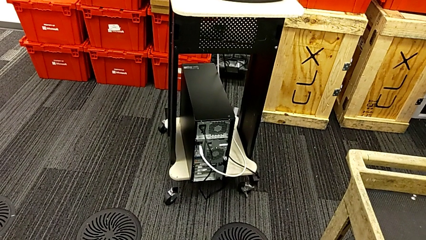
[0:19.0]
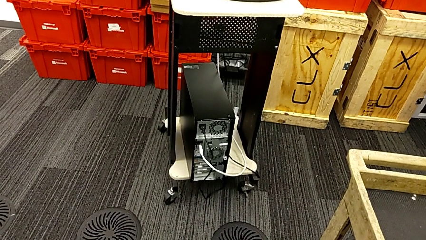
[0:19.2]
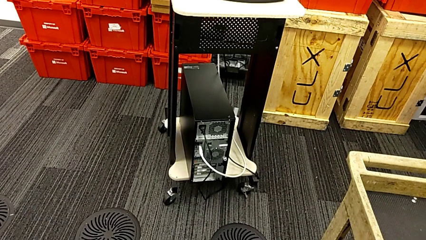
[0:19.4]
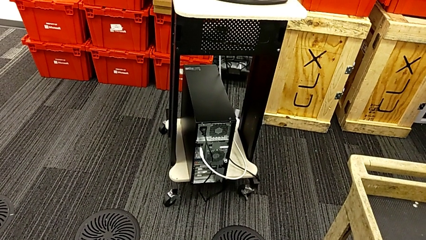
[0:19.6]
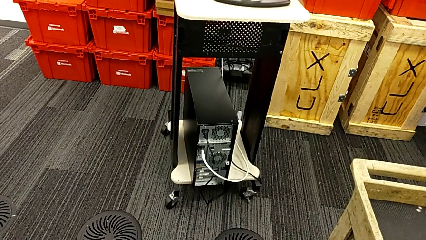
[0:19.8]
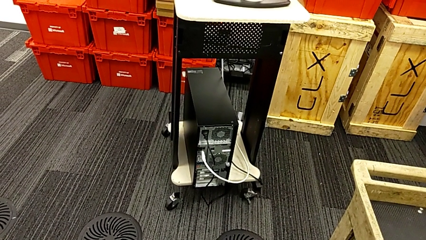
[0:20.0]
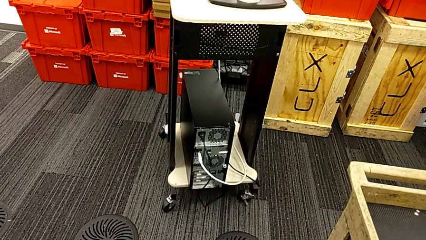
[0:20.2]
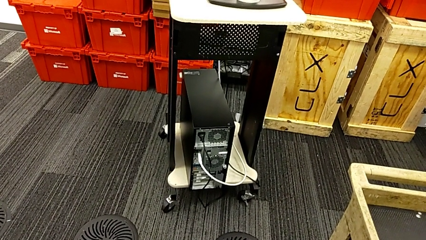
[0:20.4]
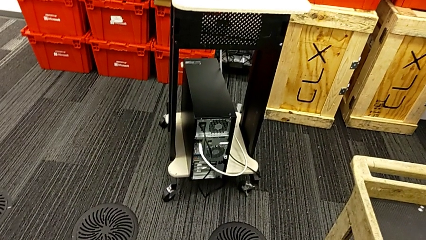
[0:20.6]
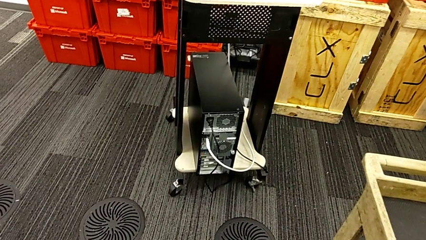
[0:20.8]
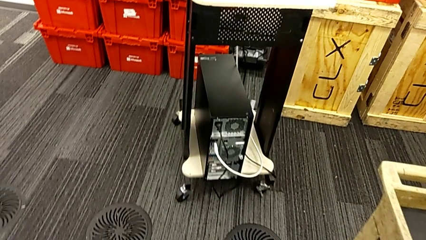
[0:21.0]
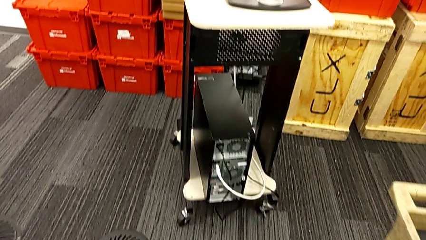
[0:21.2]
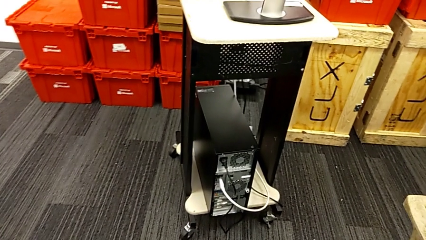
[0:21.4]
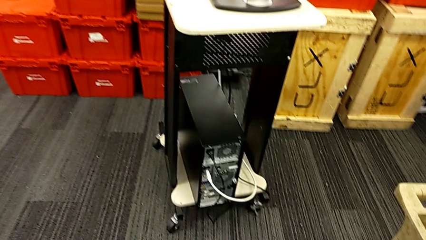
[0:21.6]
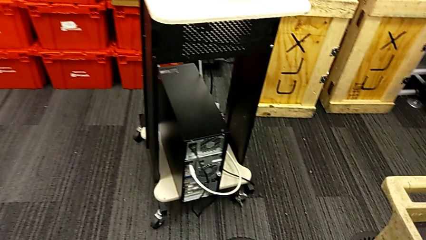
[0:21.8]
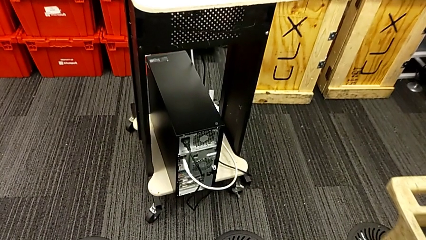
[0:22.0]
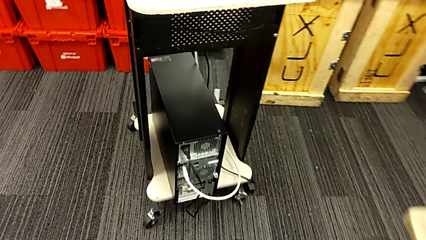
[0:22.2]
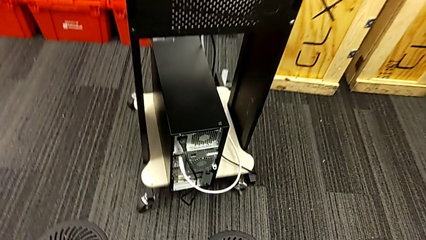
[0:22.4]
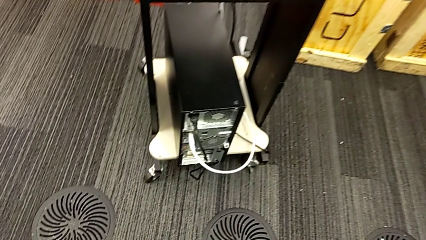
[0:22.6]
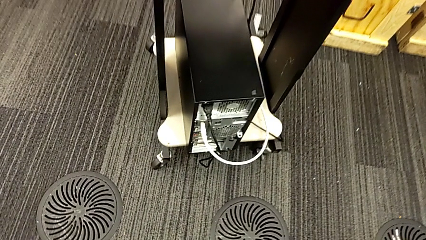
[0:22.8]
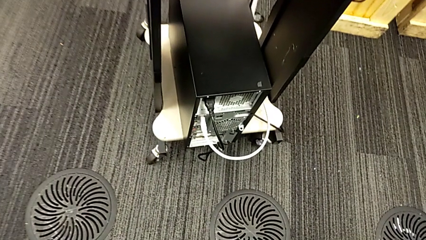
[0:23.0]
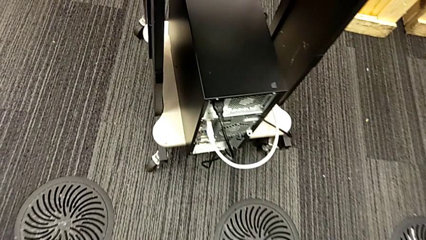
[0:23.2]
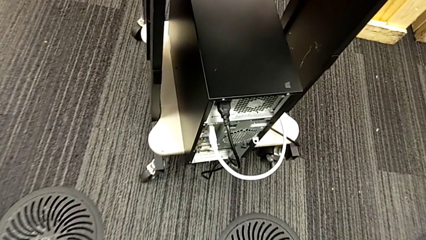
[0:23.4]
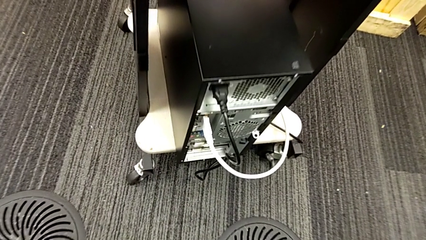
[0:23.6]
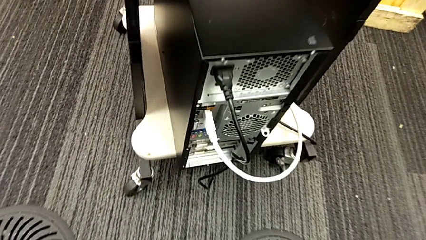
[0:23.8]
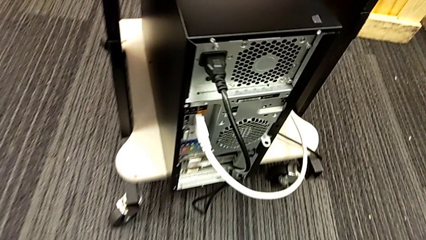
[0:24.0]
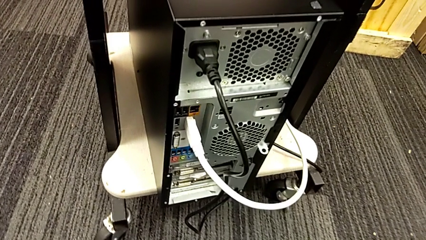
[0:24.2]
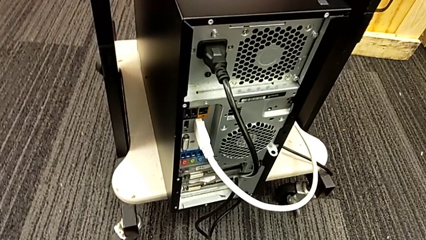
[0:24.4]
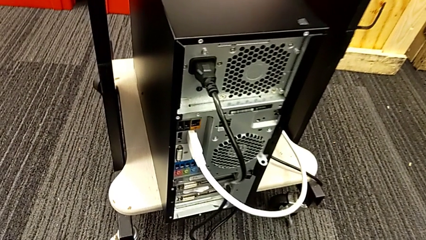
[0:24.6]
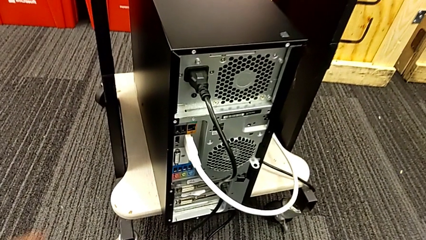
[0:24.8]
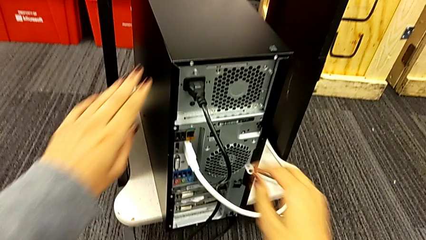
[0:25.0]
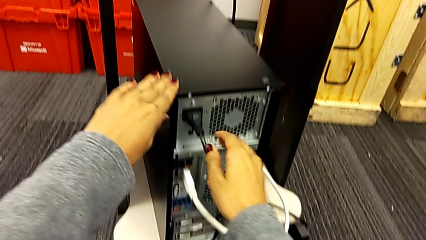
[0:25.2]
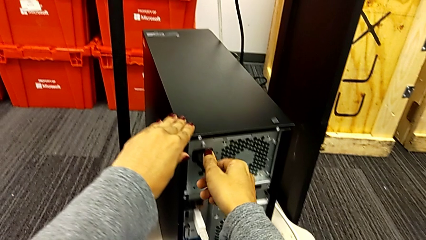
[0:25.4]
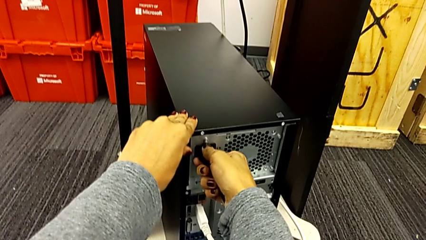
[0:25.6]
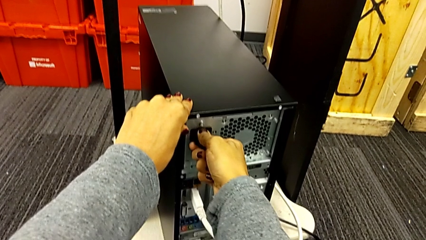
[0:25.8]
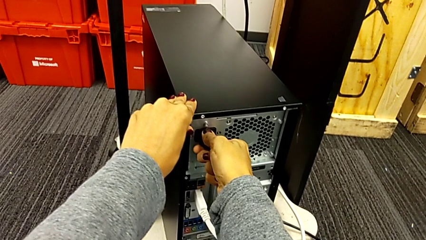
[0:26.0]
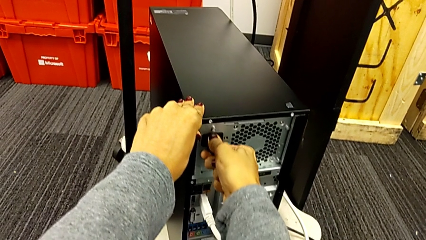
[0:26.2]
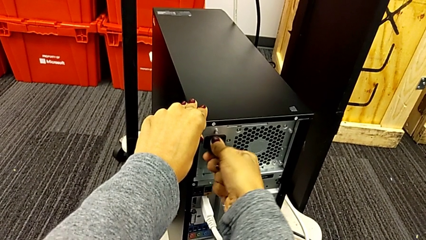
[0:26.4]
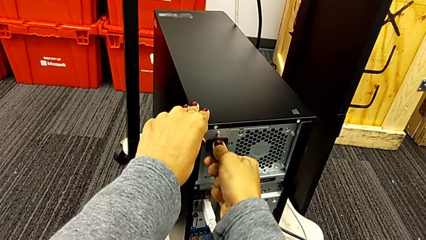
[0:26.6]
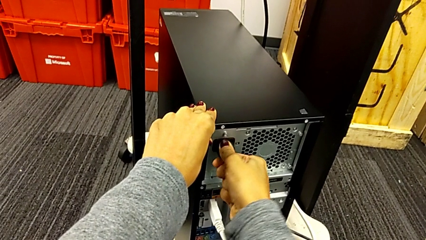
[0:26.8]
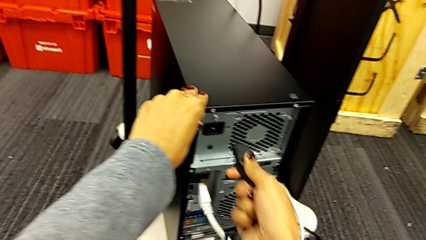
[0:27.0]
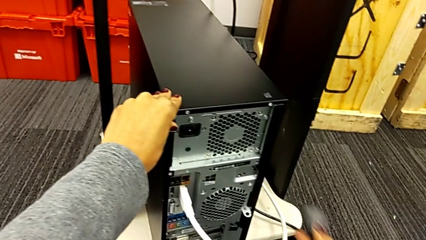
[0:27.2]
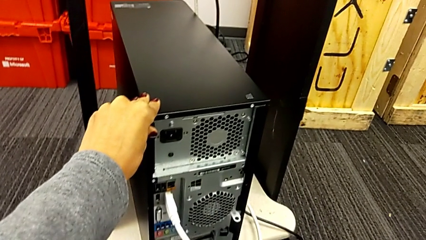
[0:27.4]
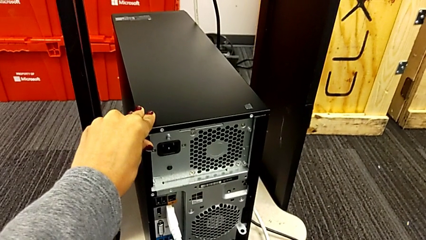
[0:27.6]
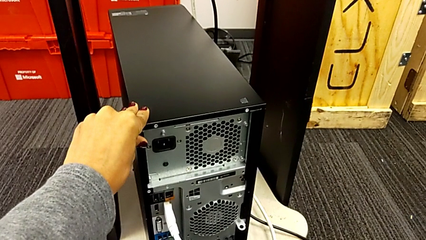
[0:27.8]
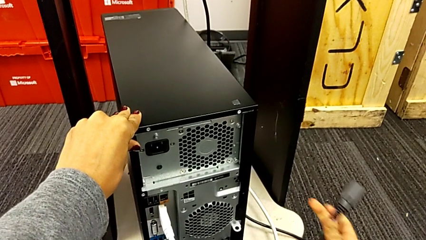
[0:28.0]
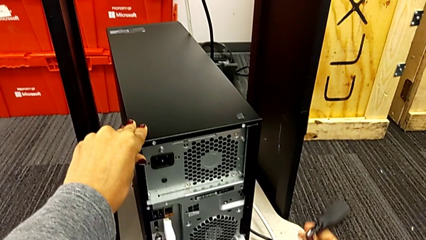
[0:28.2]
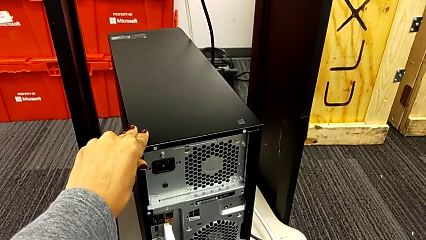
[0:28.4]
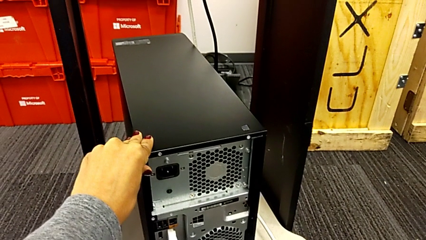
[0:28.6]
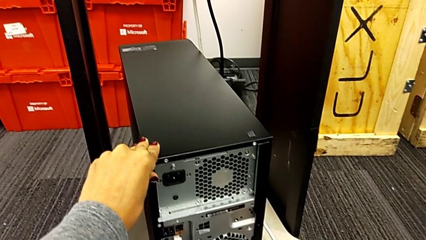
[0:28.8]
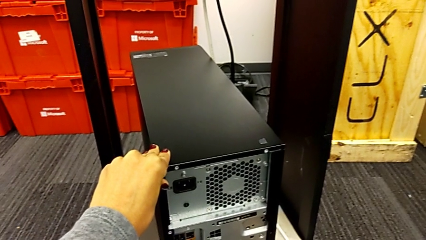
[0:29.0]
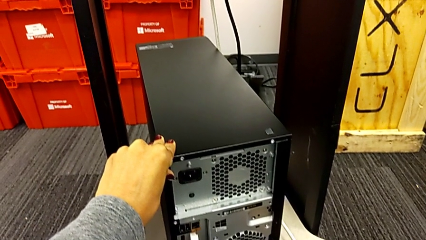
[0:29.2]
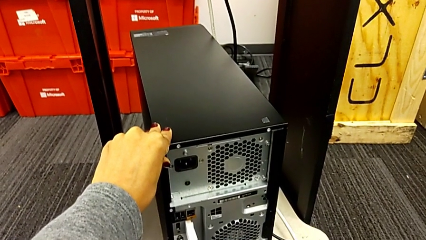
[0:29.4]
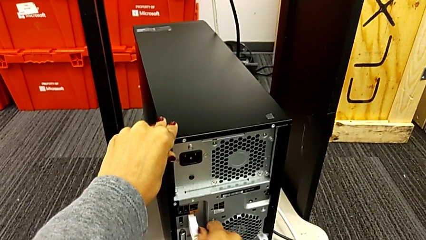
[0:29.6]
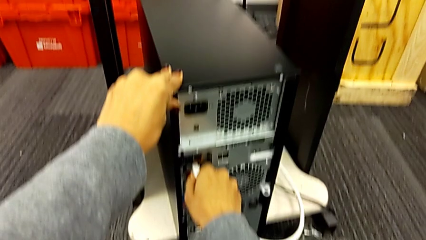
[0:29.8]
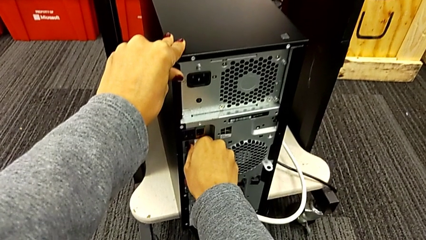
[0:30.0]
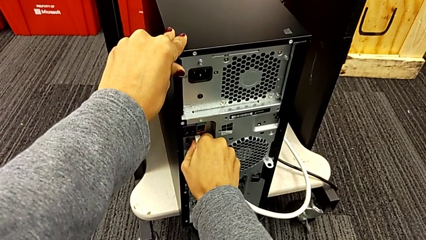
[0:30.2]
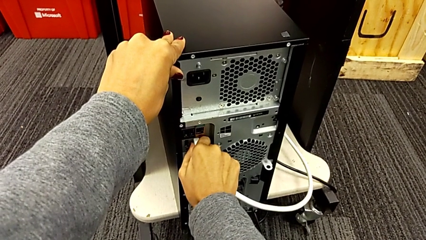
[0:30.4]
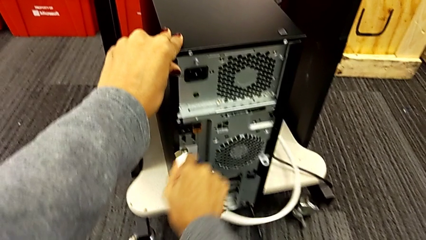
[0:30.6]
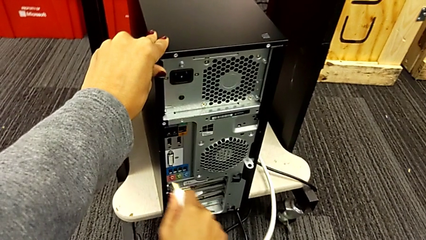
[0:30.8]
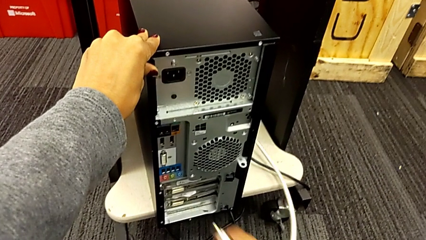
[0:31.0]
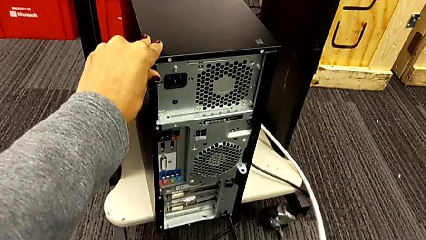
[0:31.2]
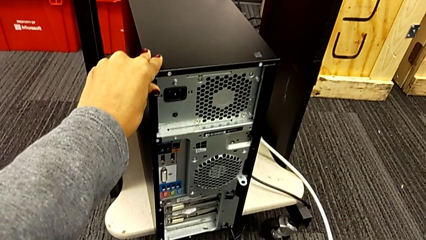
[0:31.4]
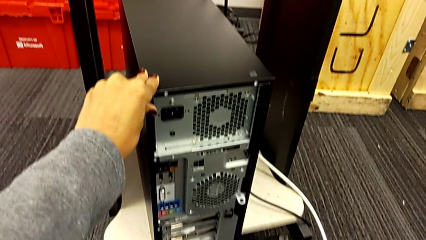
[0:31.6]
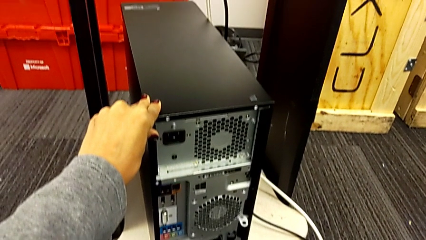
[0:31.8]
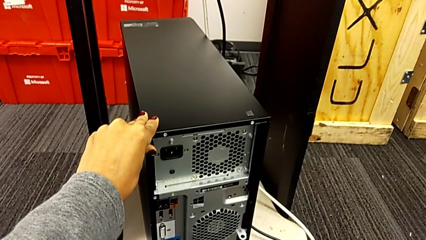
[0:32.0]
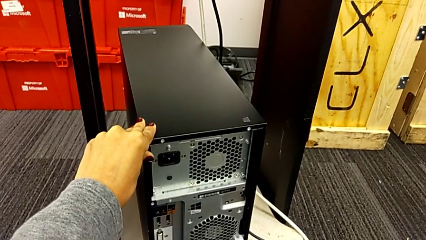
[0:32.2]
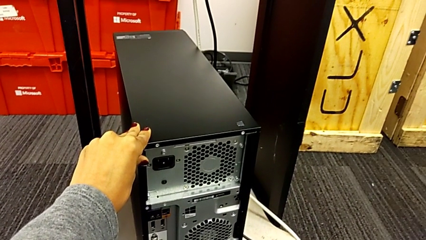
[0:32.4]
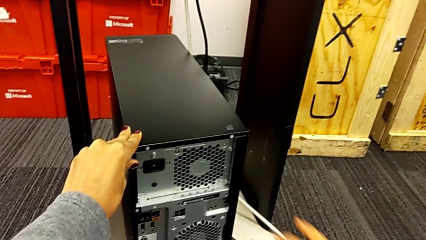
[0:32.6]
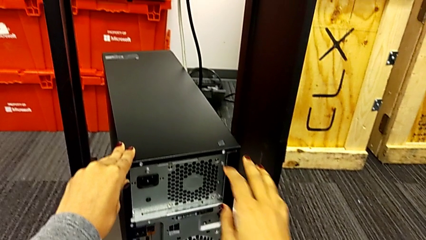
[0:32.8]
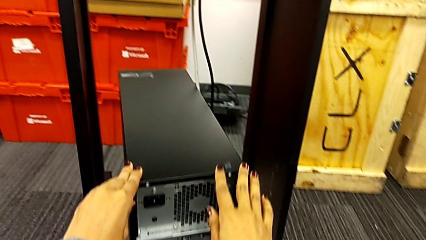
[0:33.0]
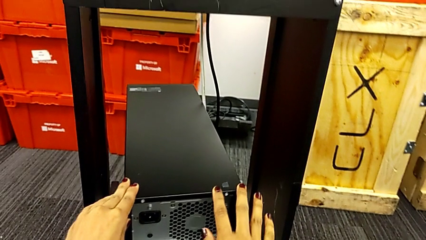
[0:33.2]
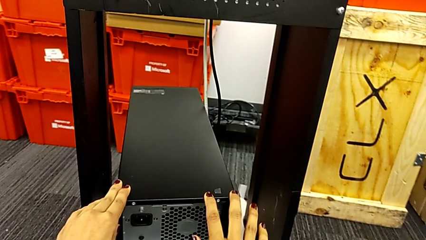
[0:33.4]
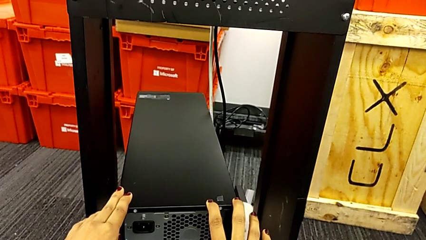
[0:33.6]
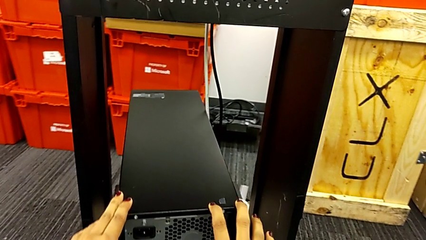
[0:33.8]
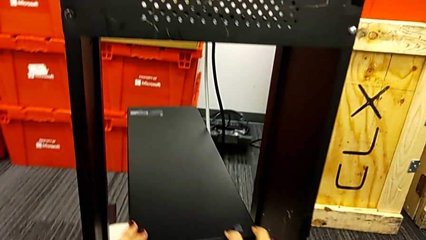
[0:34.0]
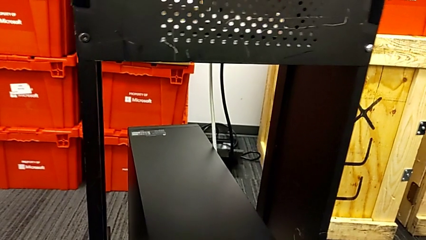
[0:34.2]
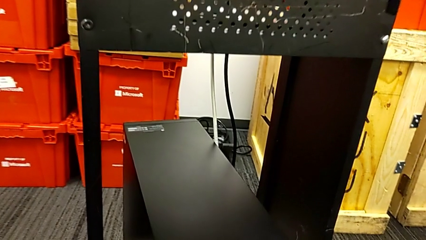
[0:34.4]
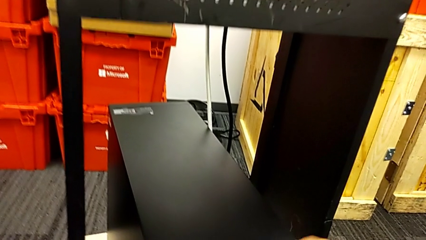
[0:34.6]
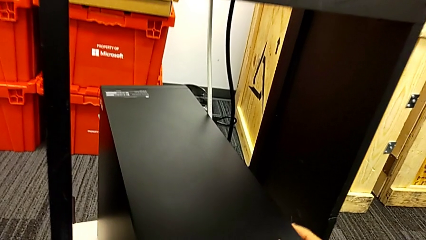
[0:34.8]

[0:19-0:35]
The camera wearer is detaching the cables from the computer tower. They withdraw the cable power supply, withdraw the HDMI cable and begin to hold the computer tower.
